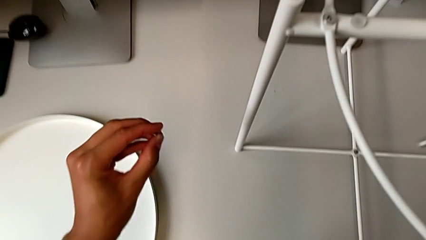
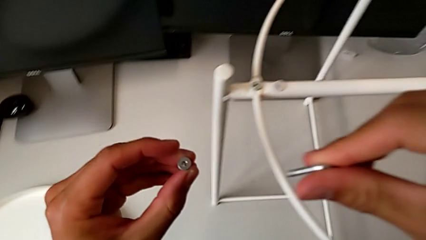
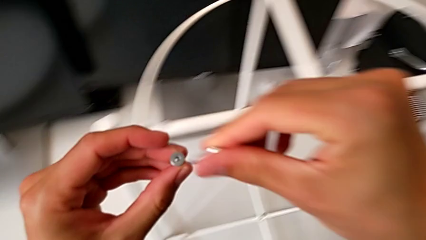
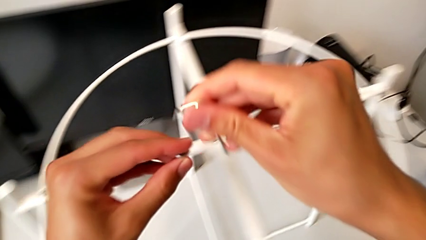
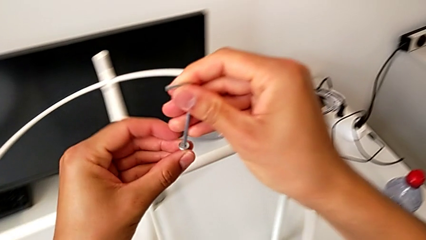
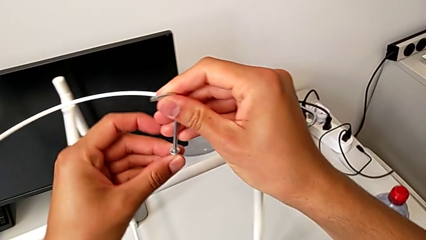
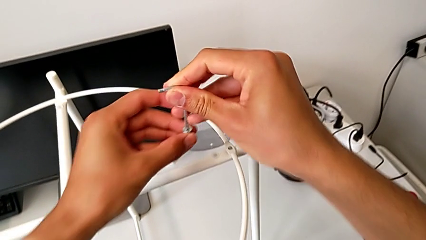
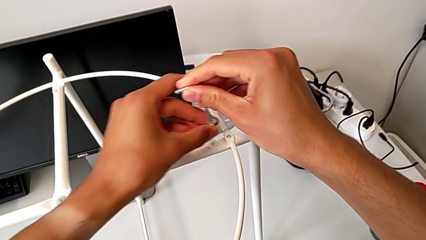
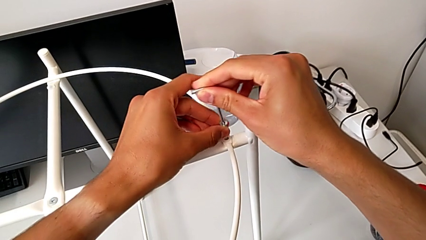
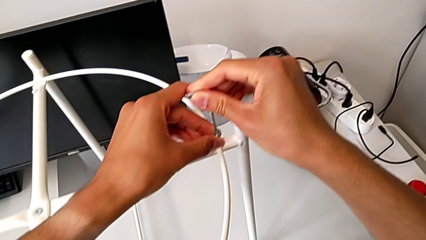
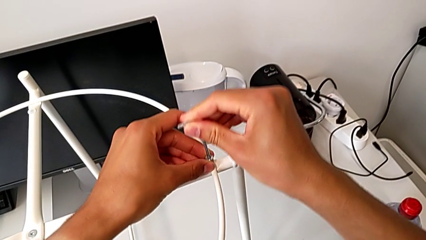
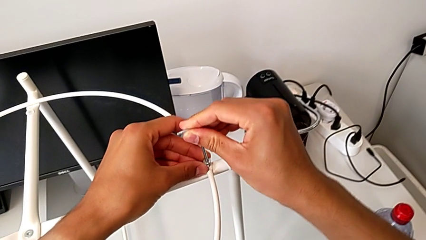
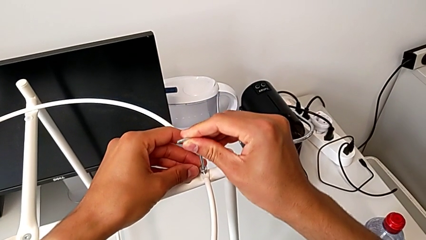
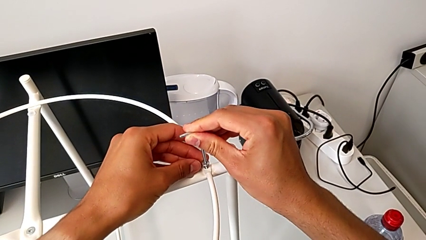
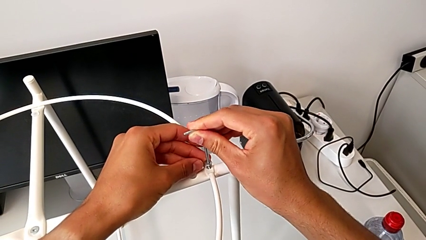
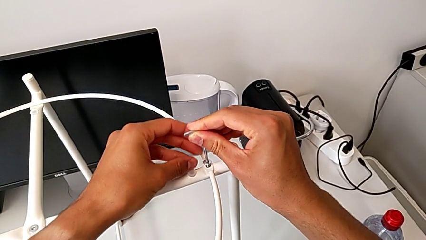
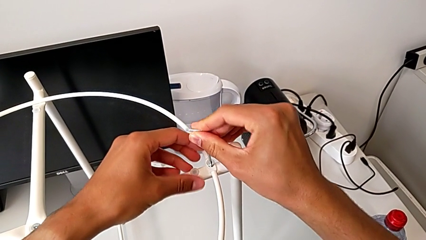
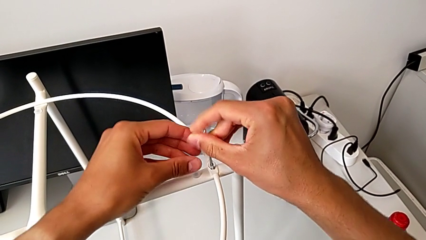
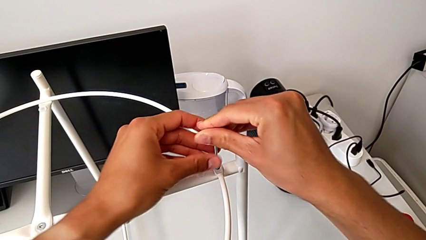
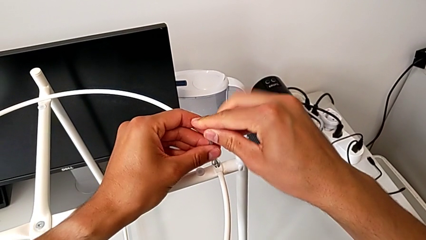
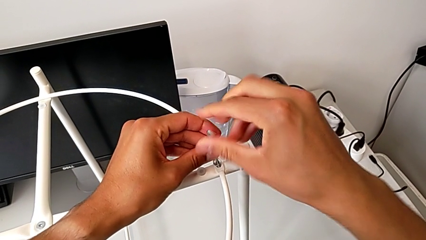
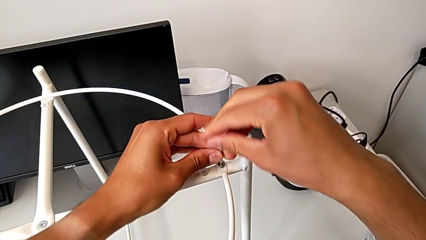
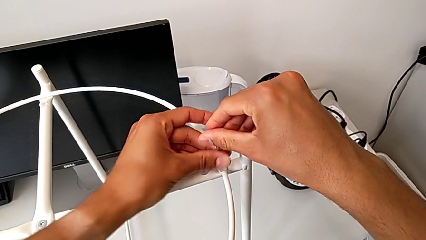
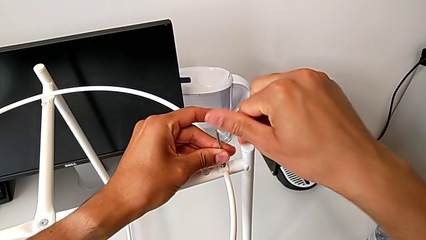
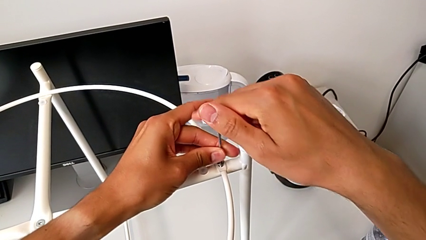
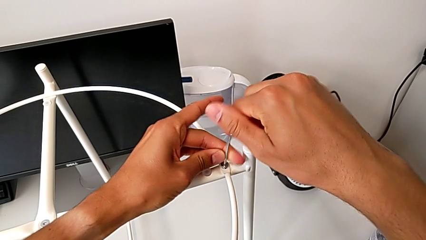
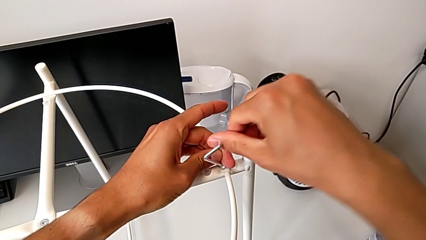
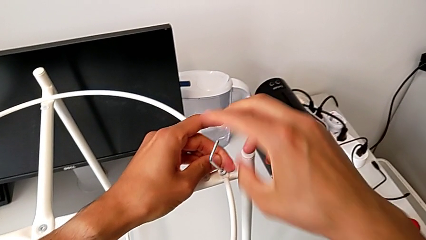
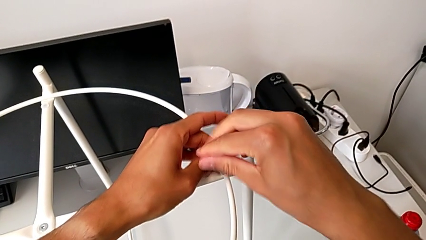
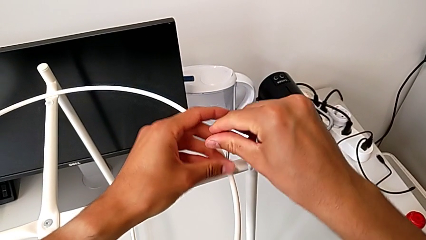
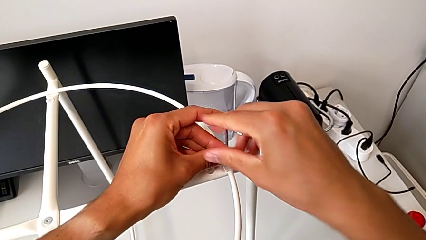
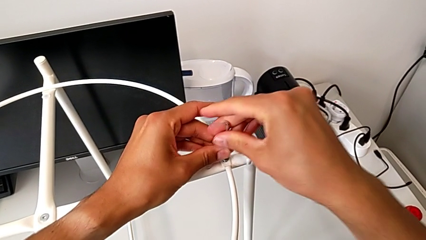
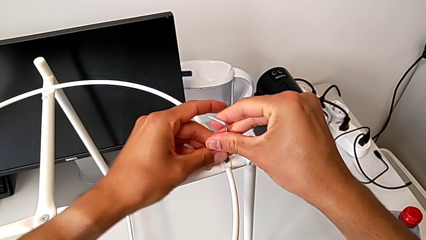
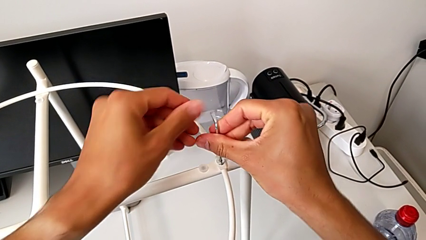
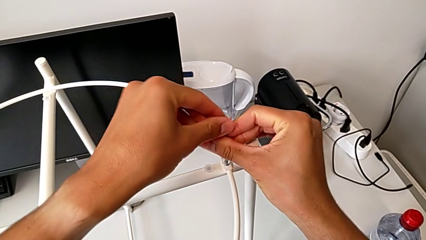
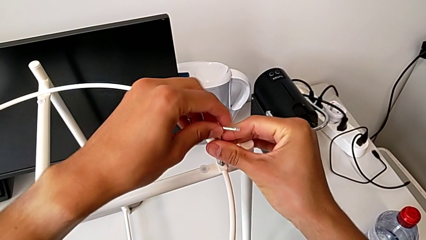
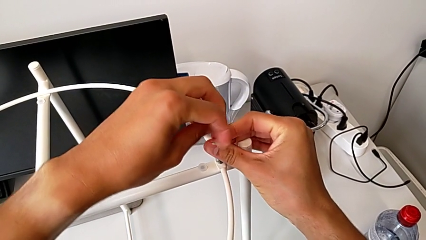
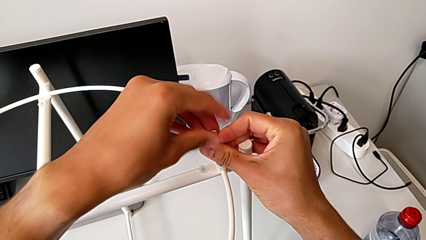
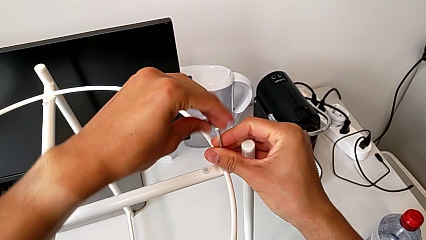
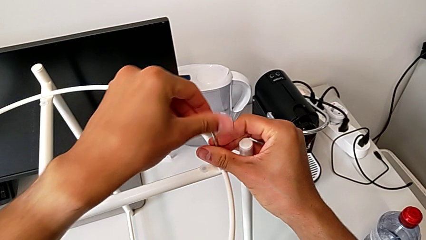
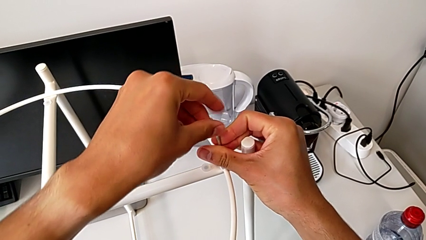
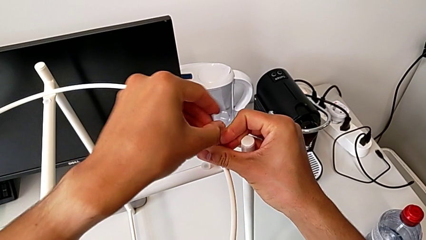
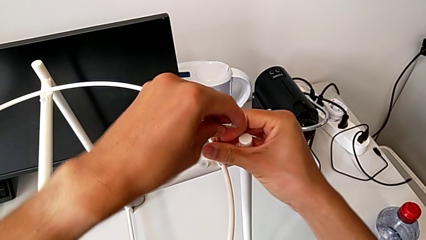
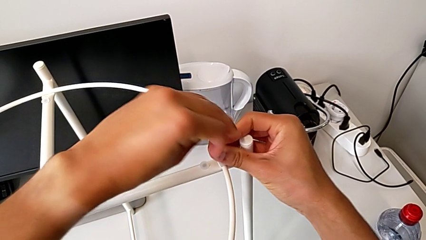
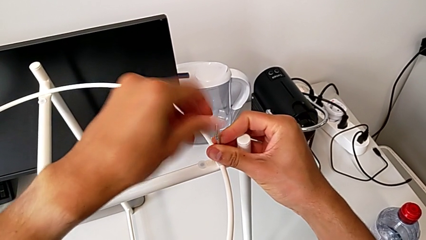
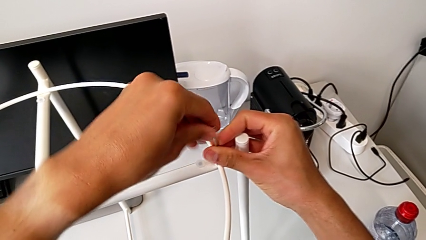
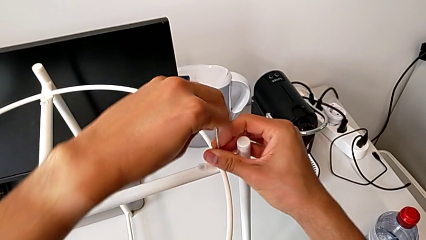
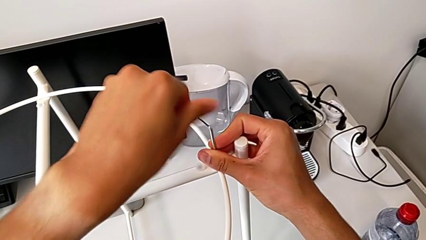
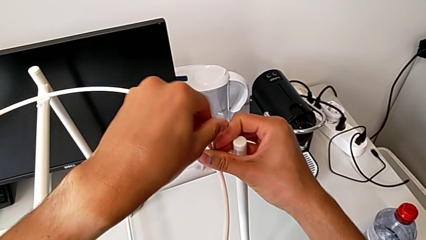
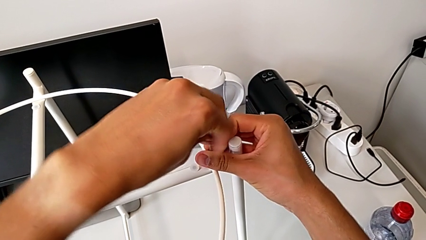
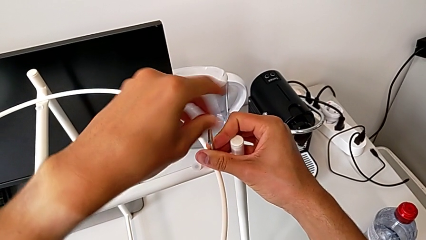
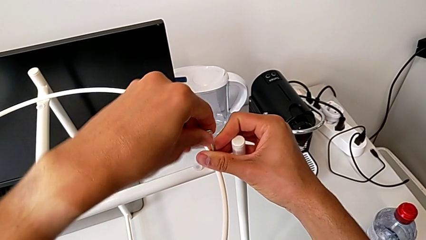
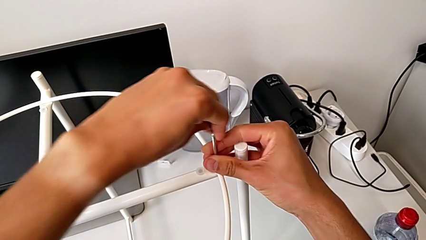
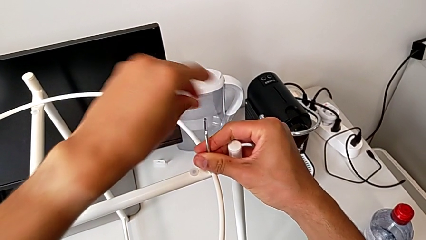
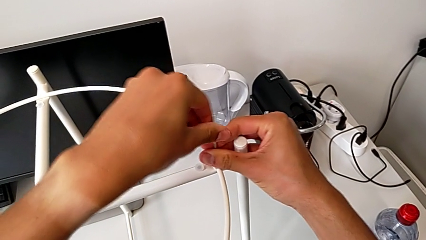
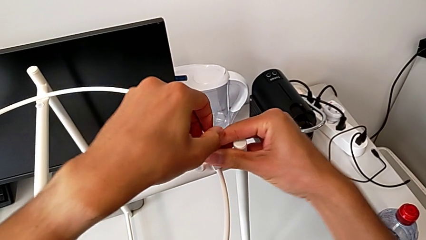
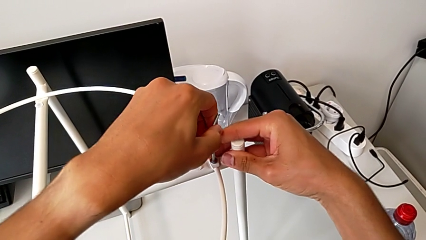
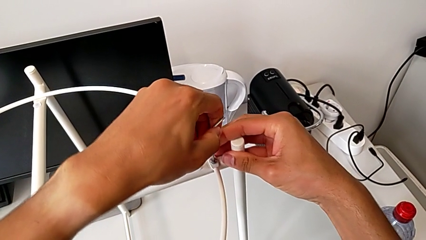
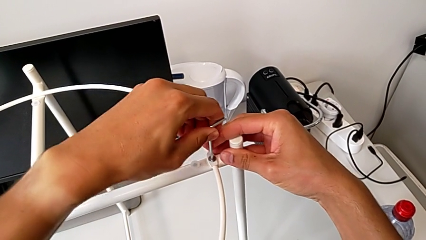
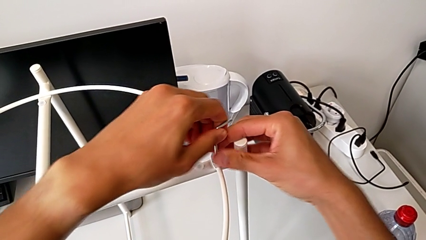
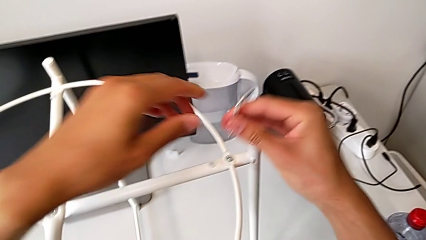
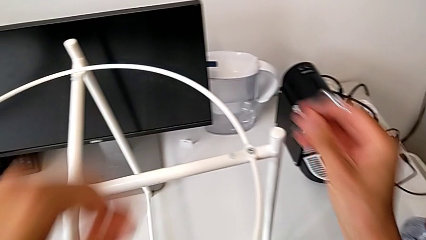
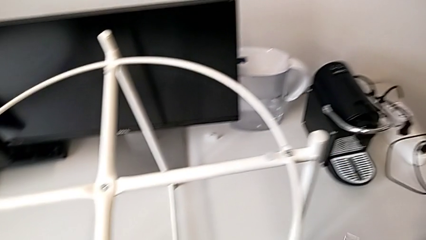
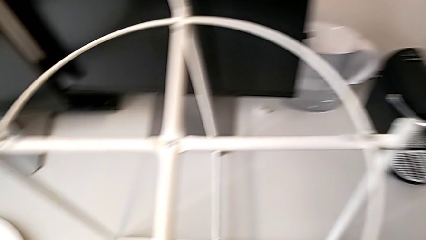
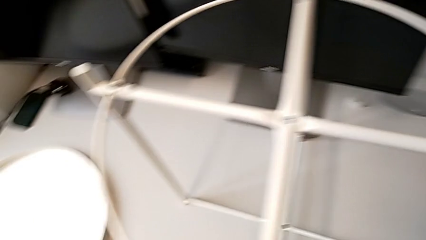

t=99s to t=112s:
The camera wearer is placing the circle on the table. They insert the hex socket head, insert the Allen wrench, screw the hex socket head twice and withdraw the Allen wrench.

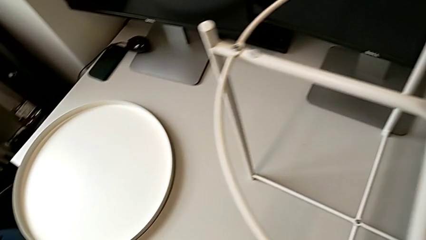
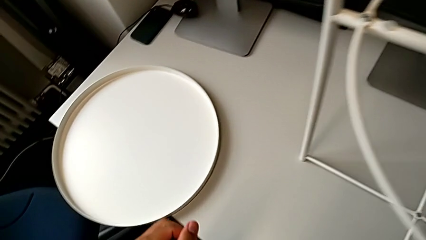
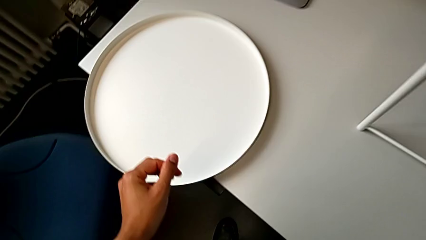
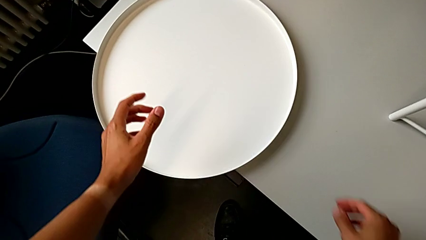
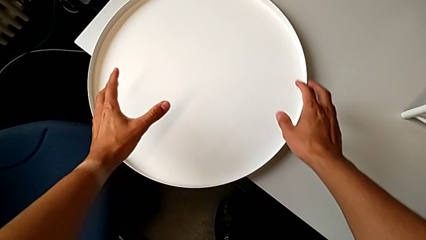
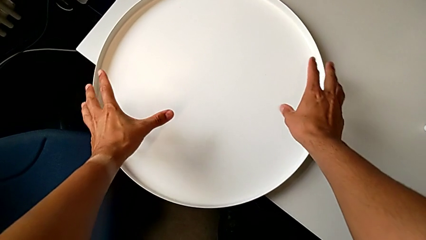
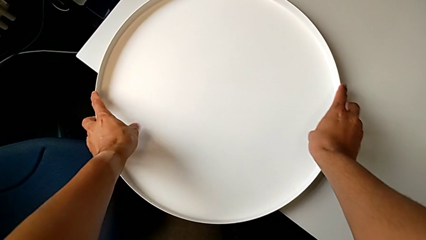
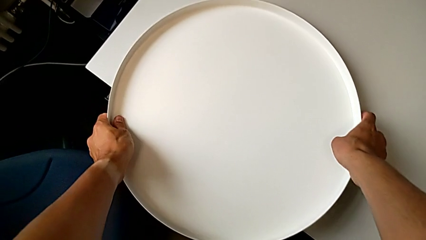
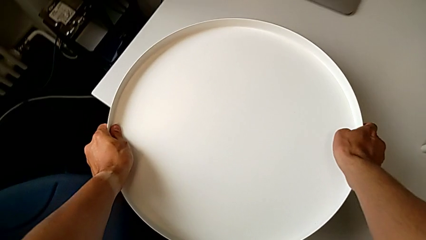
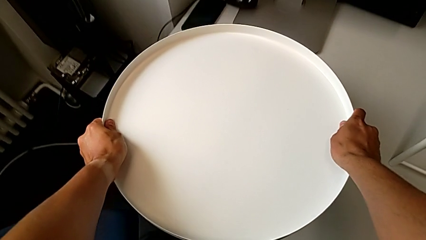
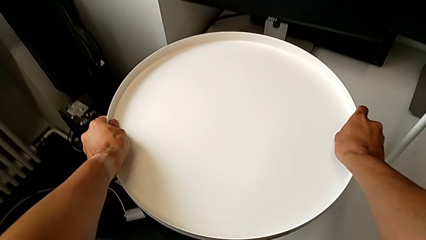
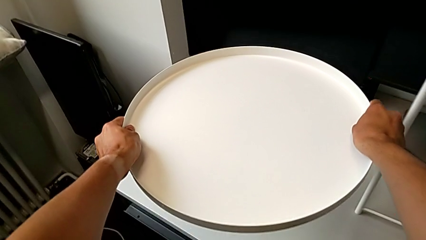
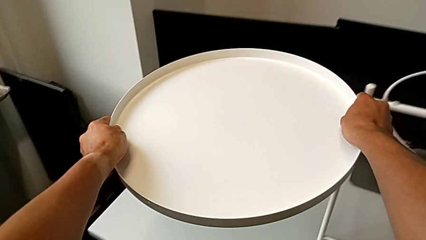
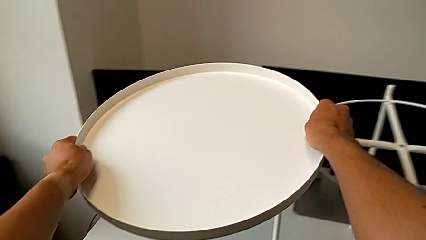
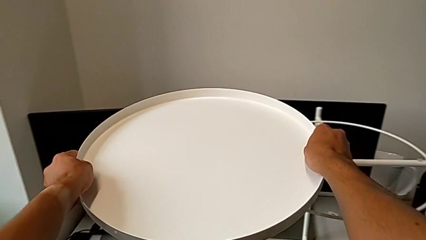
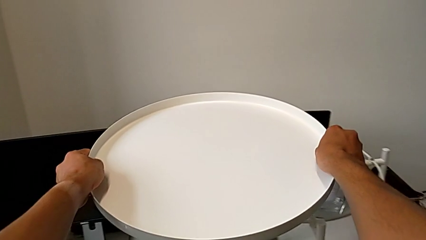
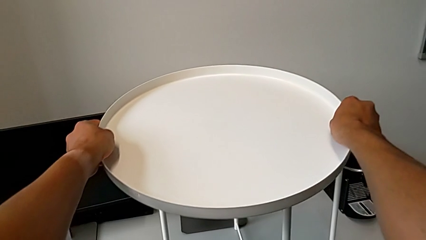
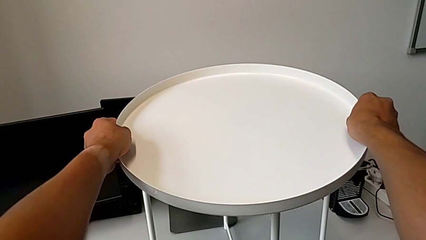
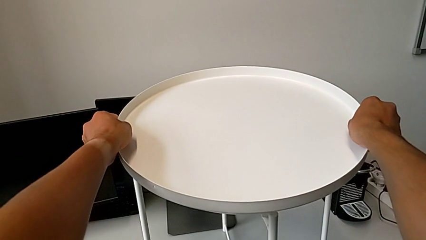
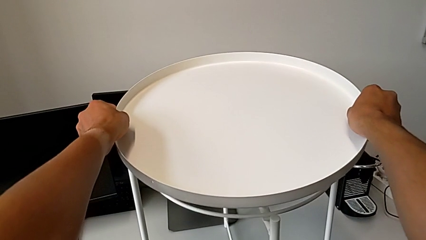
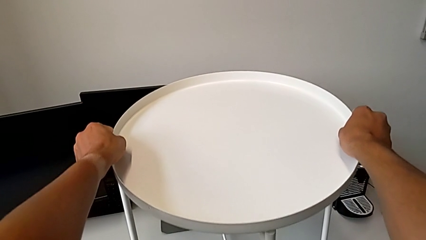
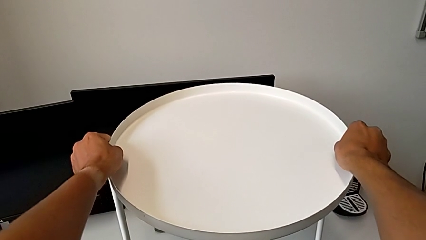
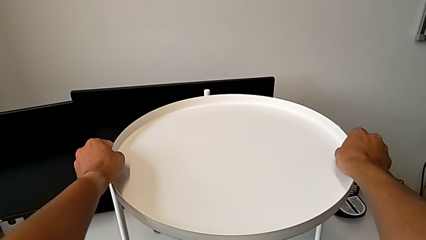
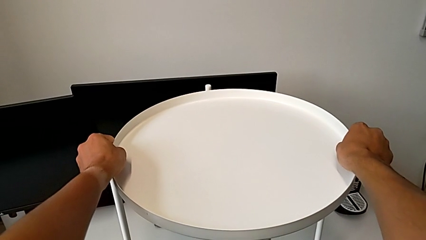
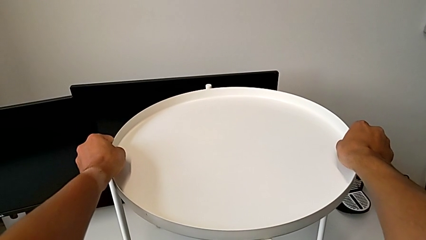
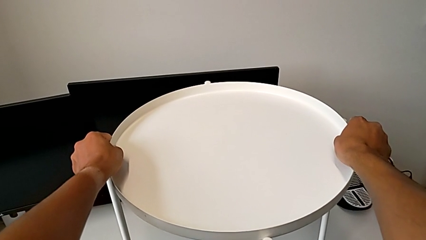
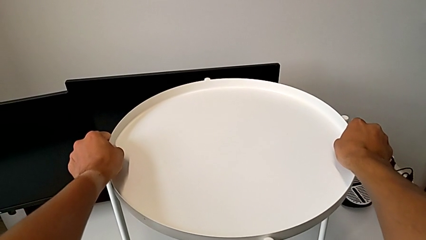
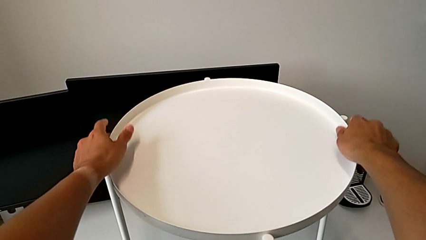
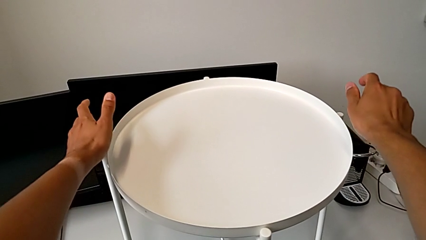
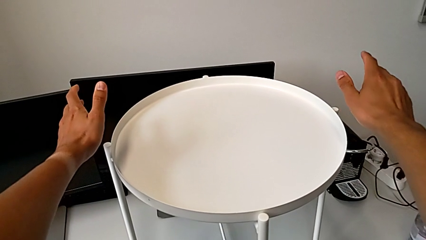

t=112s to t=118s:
The camera wearer assembles the seat. They place the Allen wrench, grab the tray, lift it and align it.
